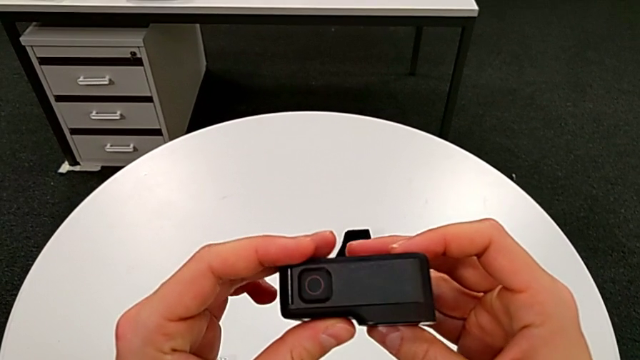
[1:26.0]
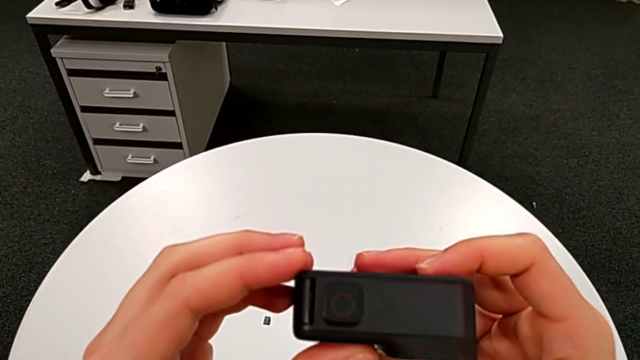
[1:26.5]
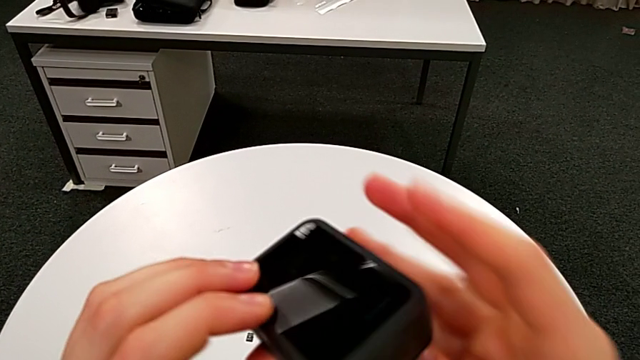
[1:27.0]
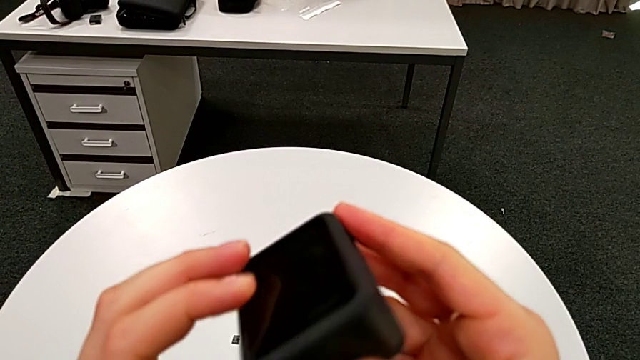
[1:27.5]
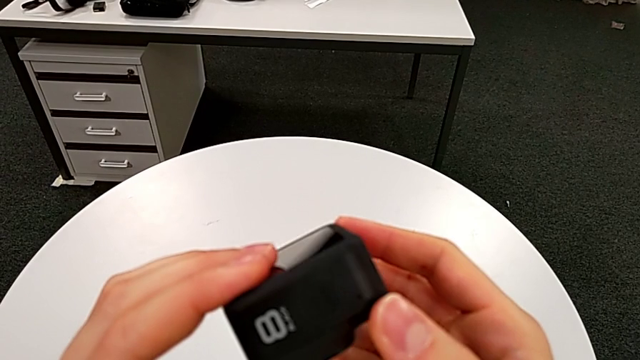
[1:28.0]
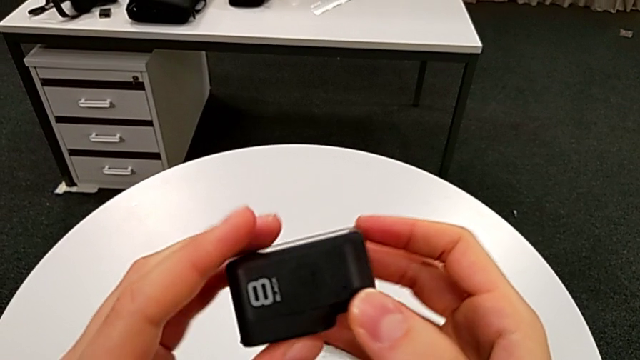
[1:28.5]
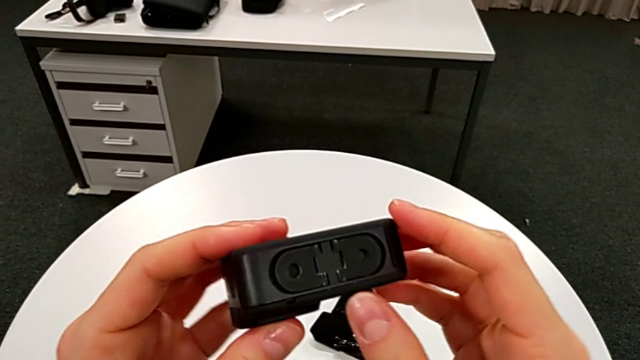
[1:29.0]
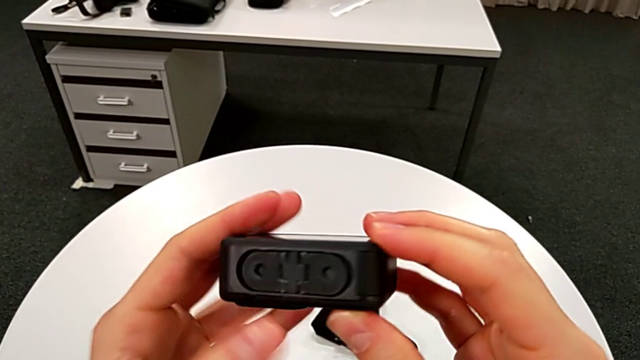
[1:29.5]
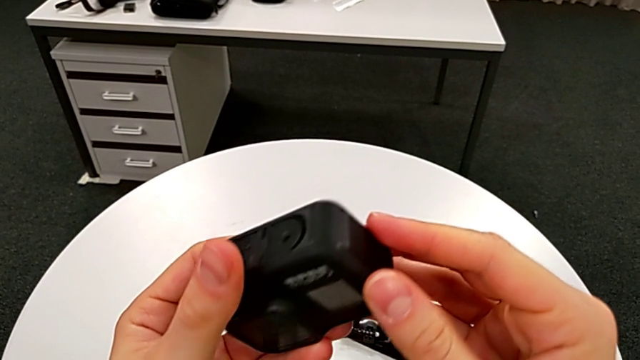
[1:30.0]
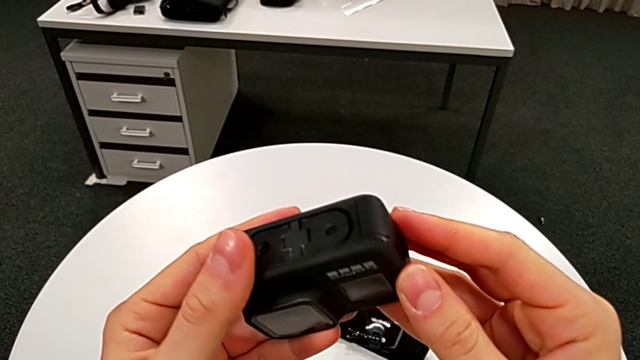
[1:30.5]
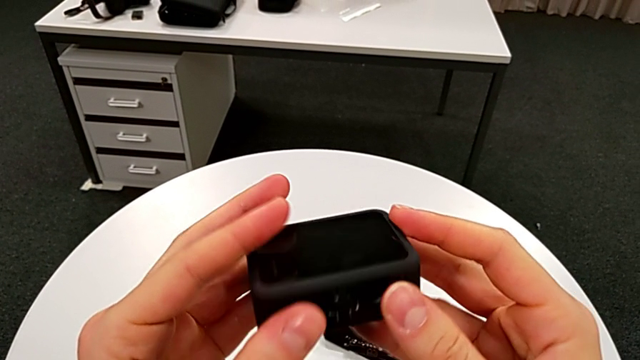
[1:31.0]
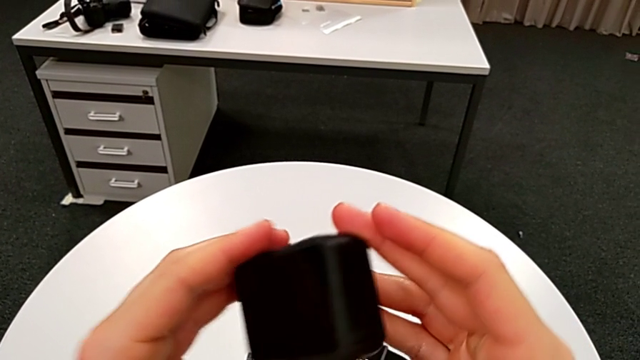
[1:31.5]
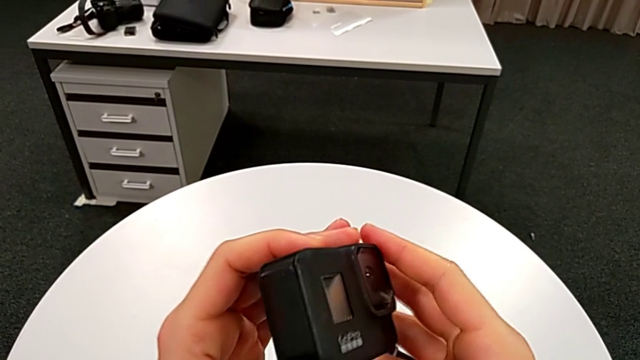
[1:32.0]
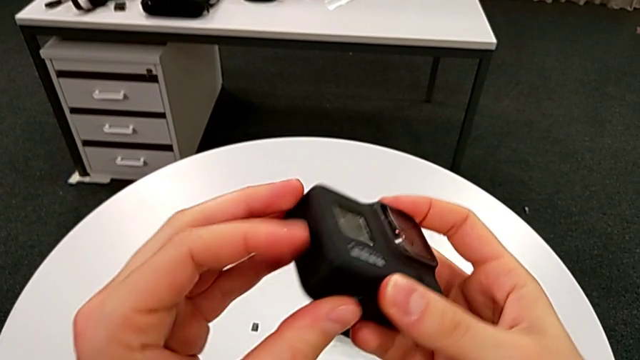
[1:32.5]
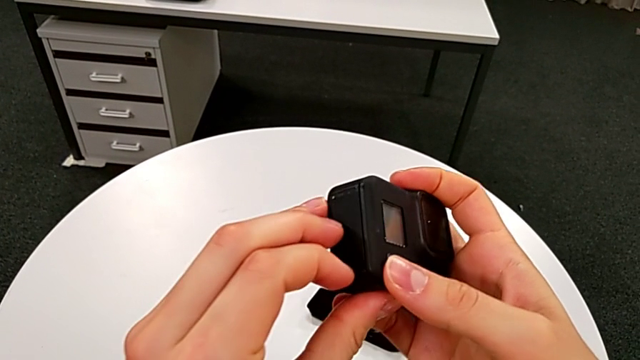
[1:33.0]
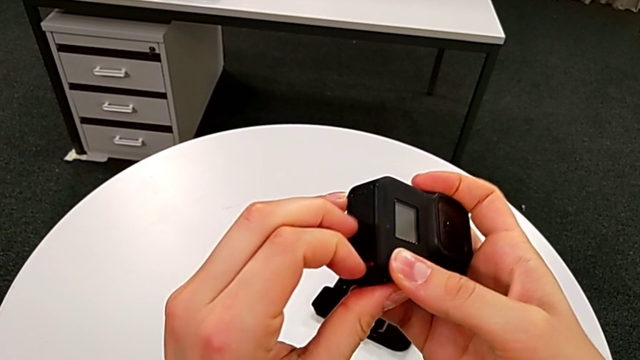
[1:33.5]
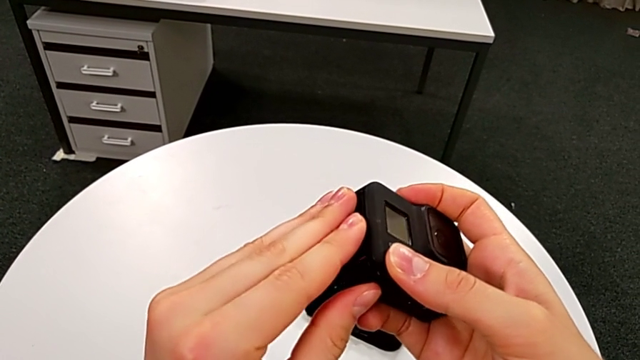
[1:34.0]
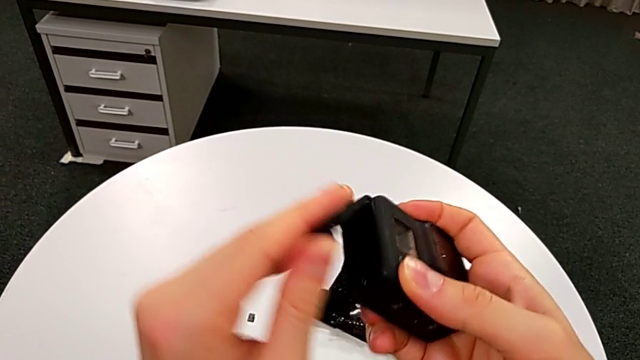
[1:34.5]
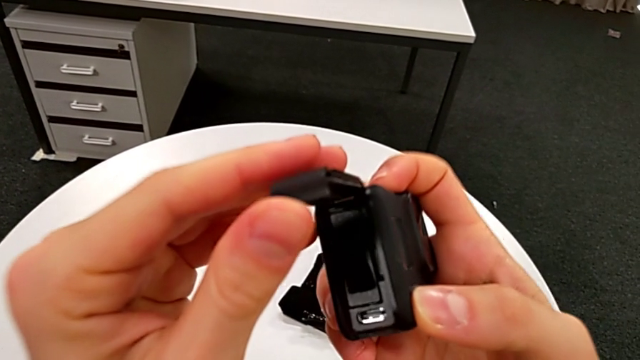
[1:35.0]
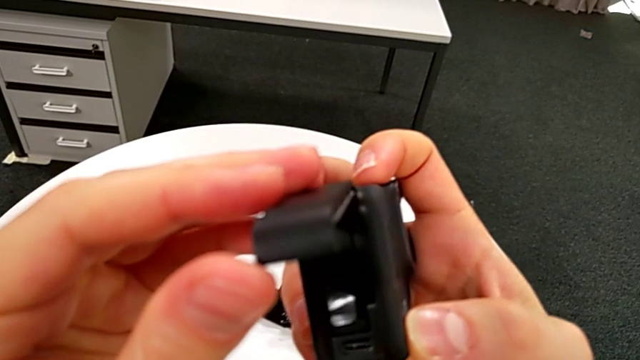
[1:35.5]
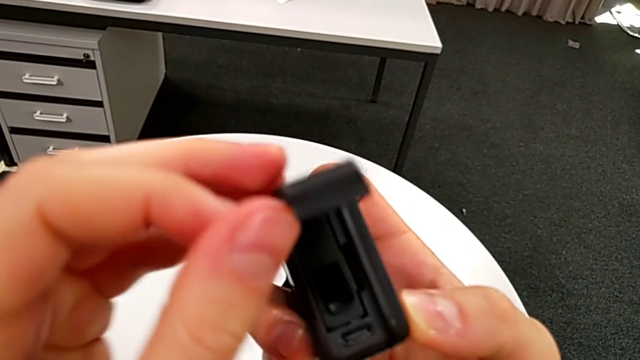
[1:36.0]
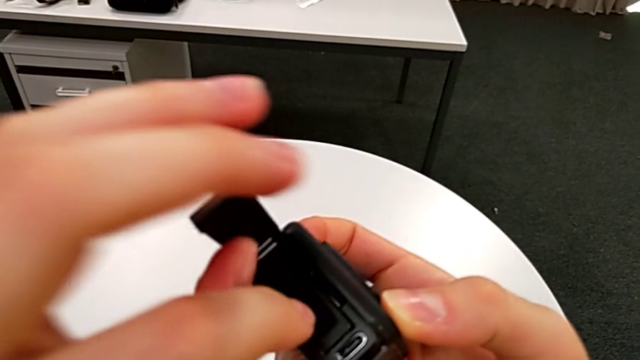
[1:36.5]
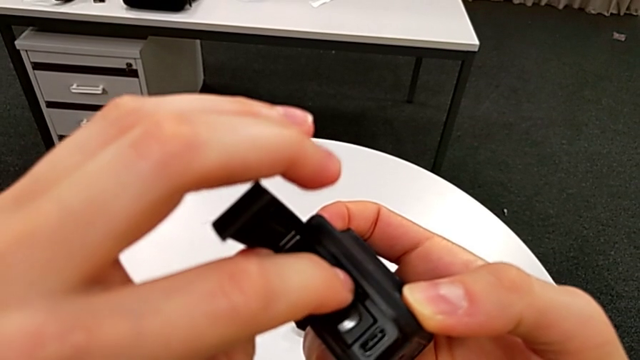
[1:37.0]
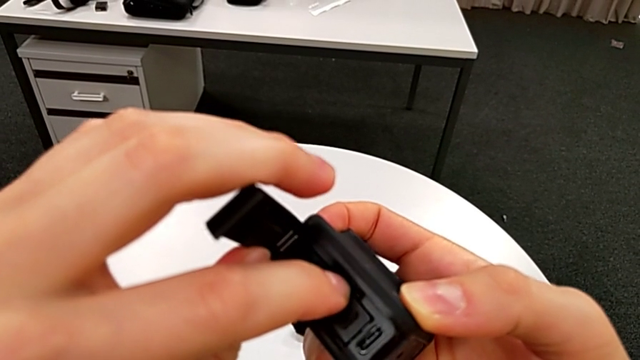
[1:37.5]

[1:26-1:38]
The camera wearer is exchanging their SD card for the GoPro's. They keep inspecting the GoPro, rotate it and open the battery door.

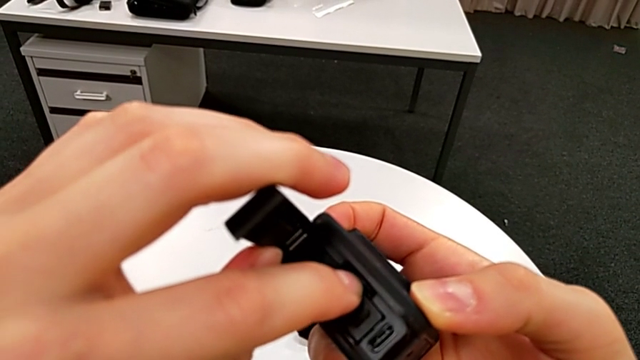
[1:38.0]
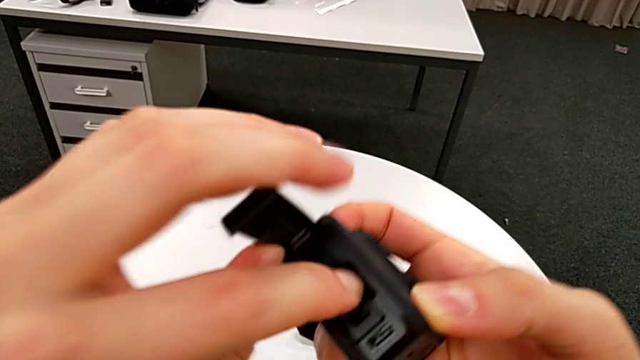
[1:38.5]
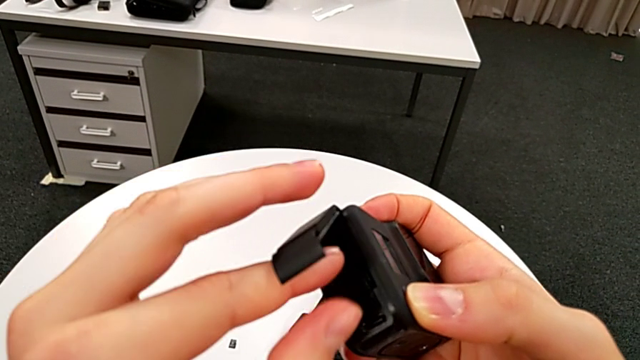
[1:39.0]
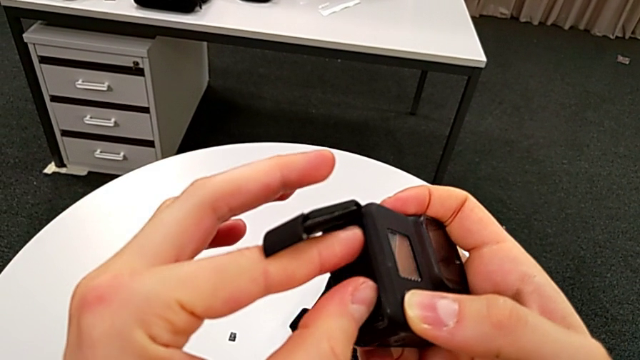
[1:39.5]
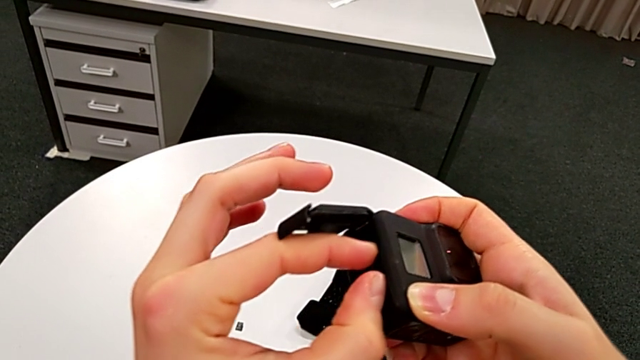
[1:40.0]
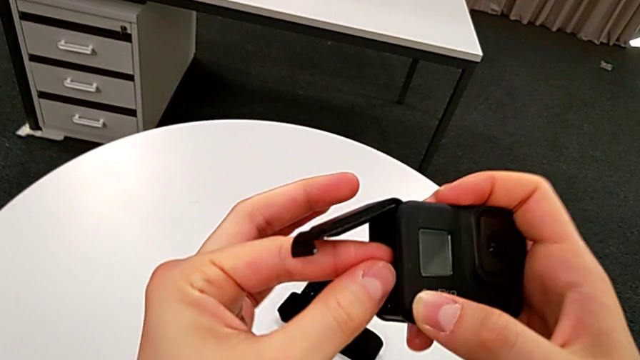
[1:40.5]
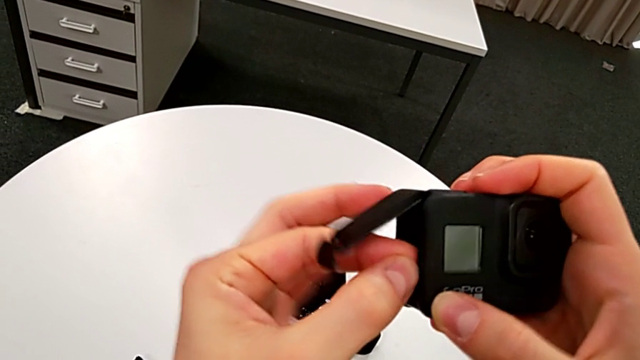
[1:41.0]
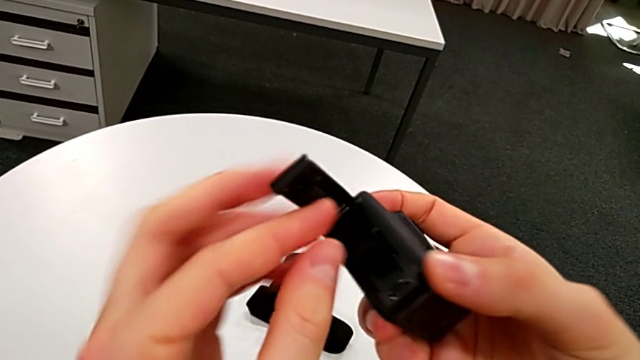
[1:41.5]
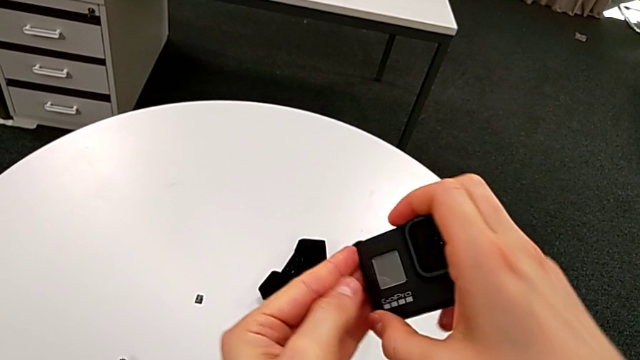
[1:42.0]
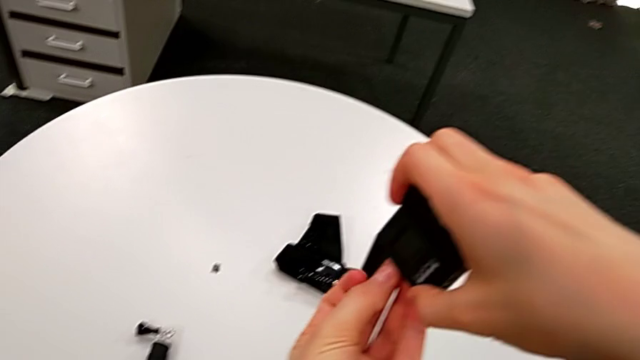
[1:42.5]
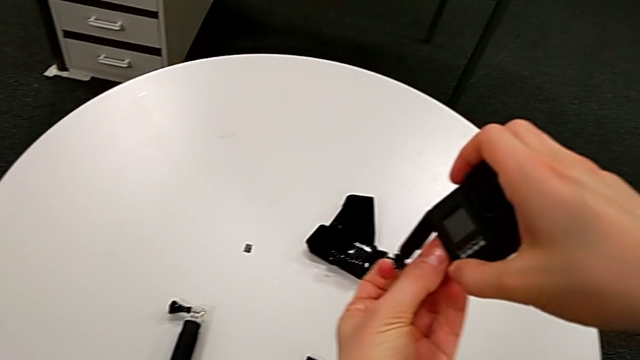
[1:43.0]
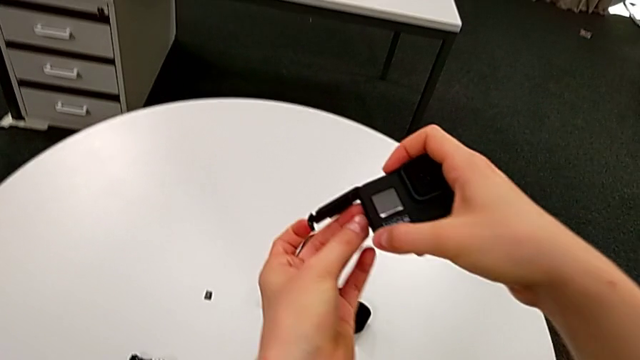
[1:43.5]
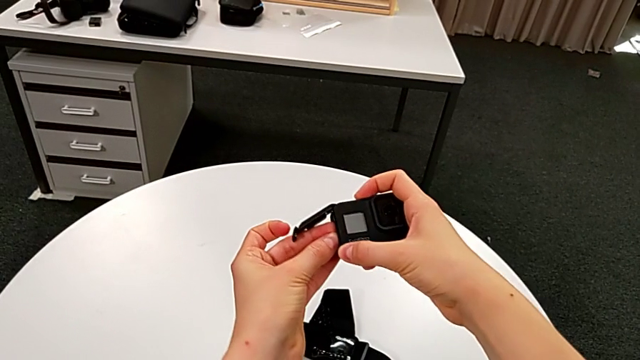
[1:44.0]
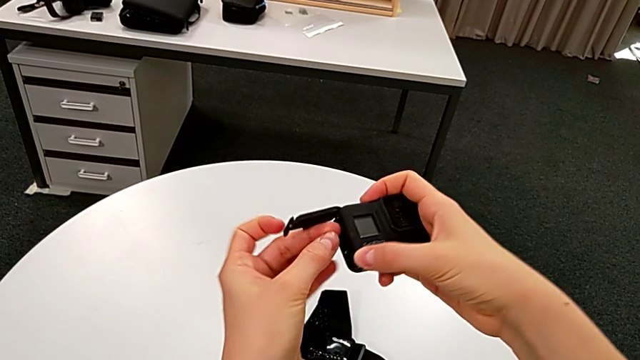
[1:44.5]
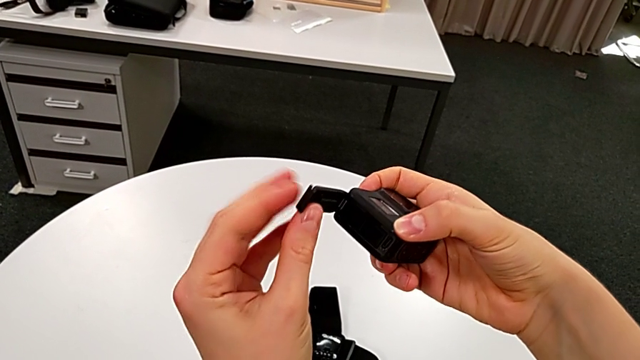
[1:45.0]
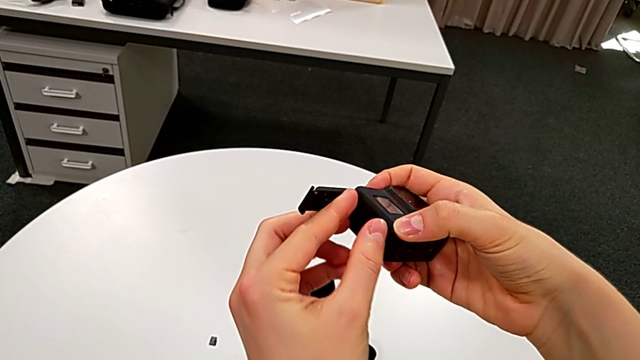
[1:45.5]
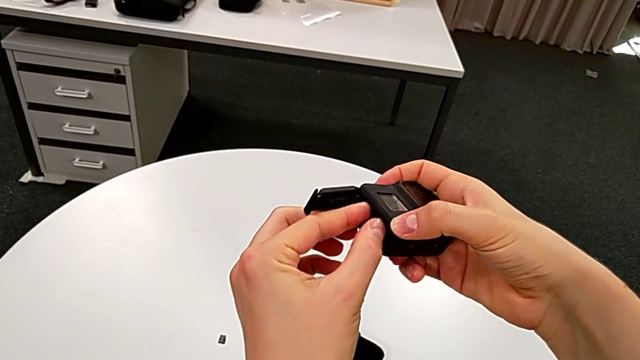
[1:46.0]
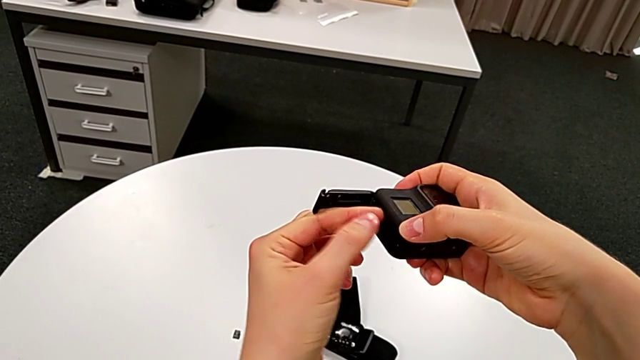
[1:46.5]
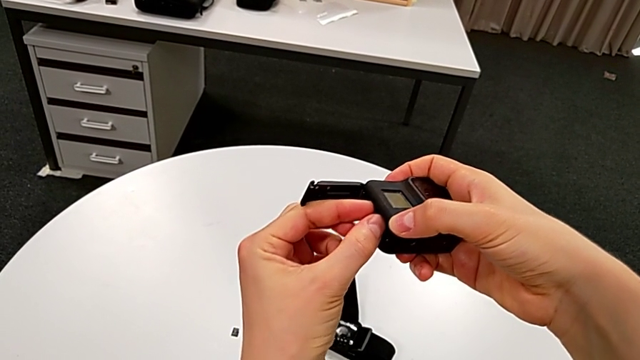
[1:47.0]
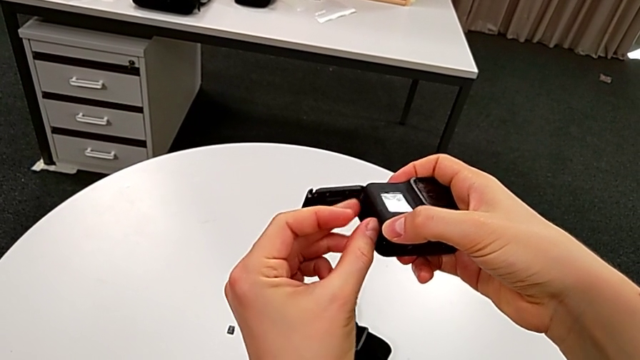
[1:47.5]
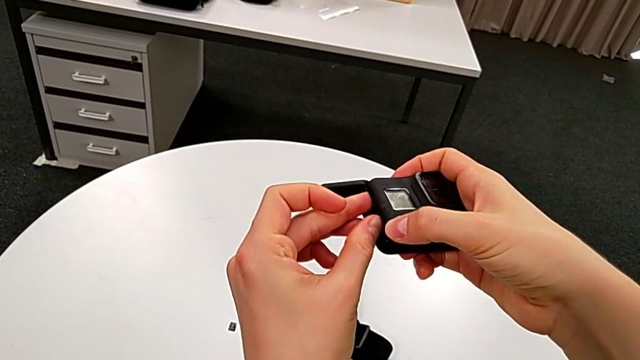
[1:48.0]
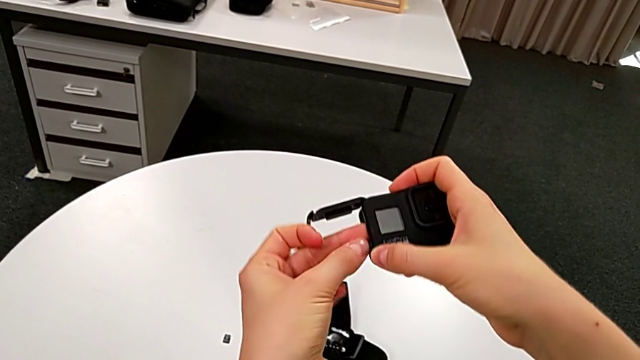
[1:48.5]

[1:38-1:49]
The camera wearer is exchanging their SD card for the GoPro's. They push the SD card, pull it, flip the GoPro and begin to pull the SD card.
